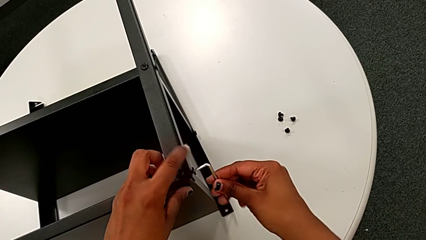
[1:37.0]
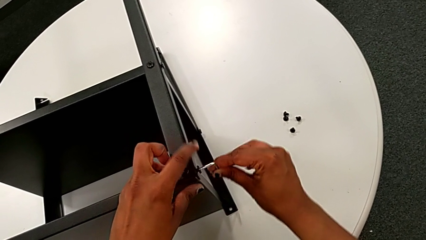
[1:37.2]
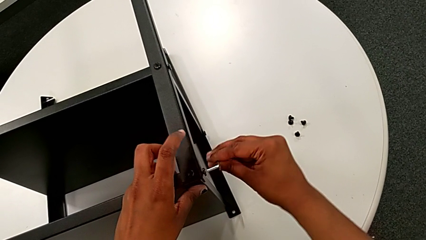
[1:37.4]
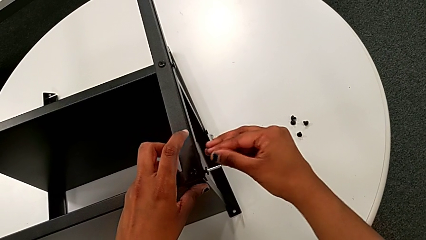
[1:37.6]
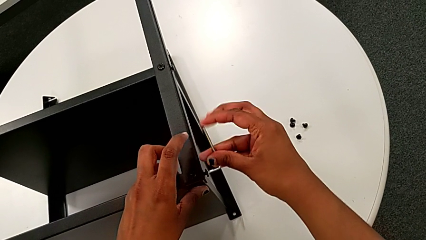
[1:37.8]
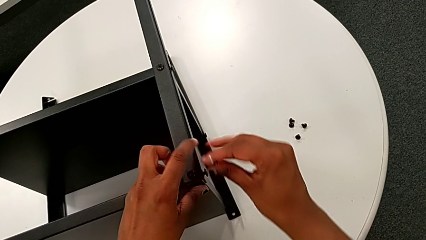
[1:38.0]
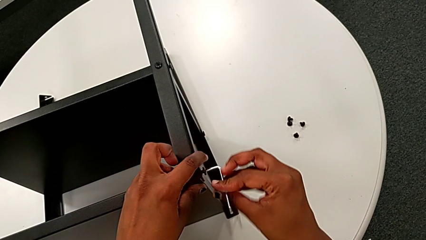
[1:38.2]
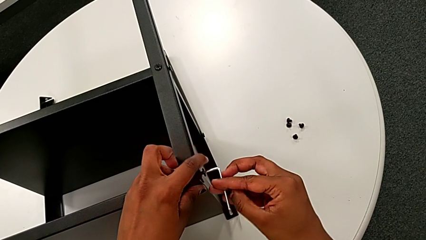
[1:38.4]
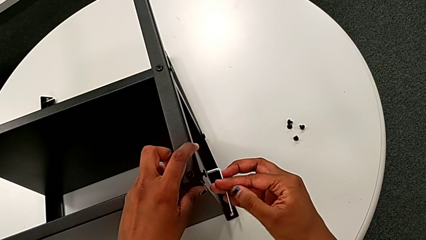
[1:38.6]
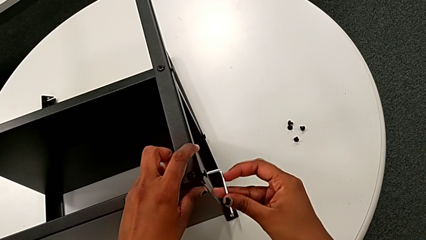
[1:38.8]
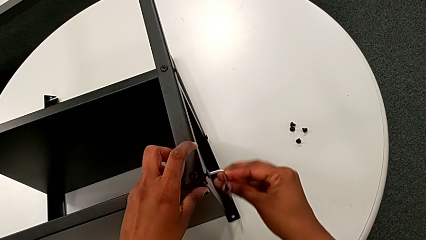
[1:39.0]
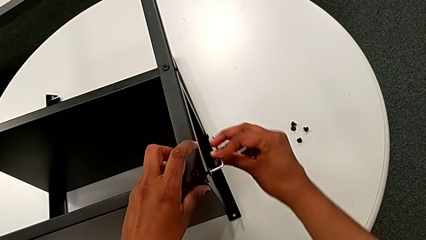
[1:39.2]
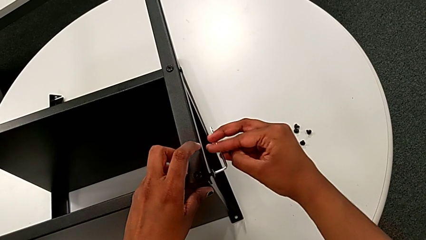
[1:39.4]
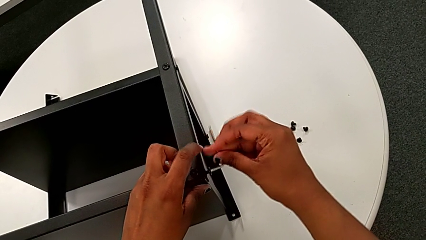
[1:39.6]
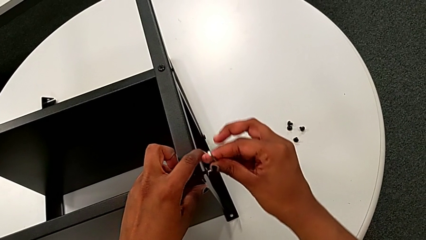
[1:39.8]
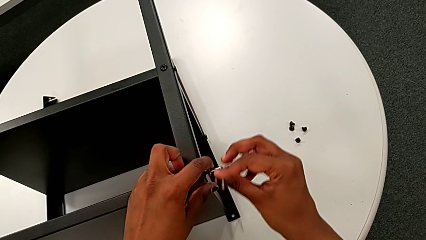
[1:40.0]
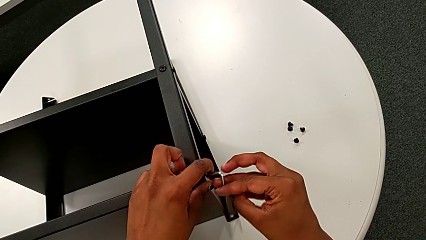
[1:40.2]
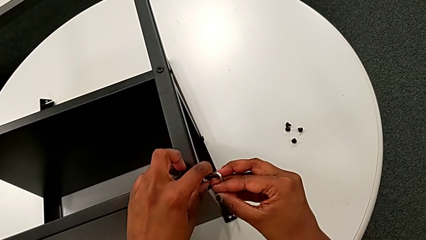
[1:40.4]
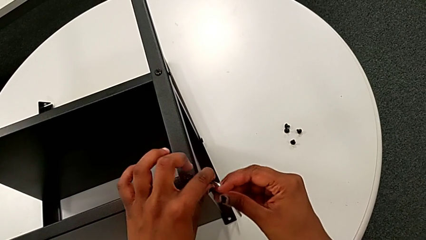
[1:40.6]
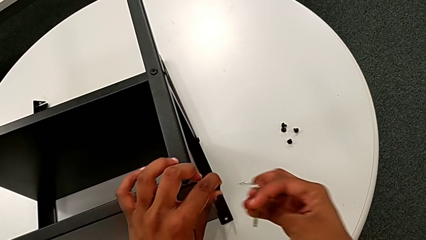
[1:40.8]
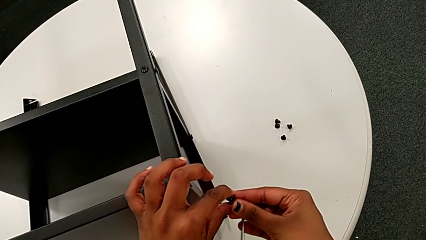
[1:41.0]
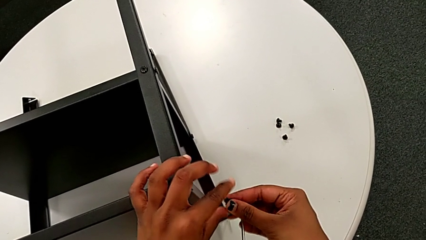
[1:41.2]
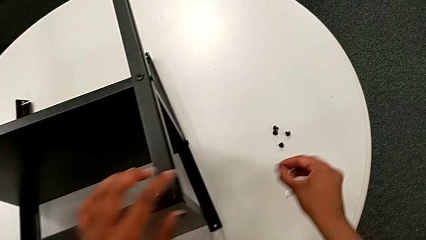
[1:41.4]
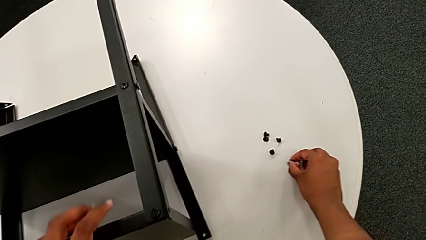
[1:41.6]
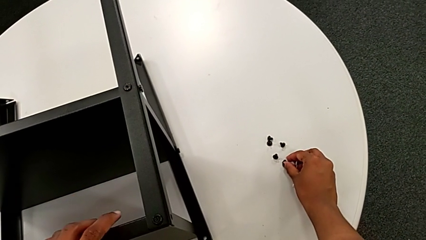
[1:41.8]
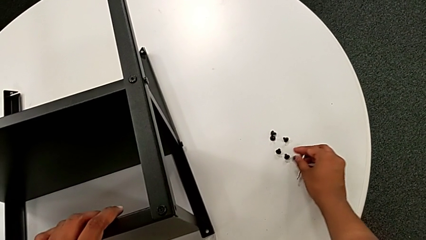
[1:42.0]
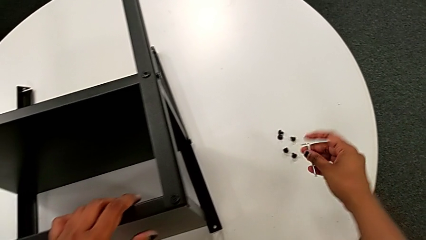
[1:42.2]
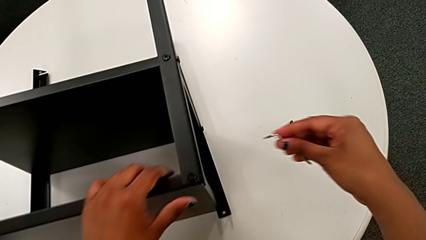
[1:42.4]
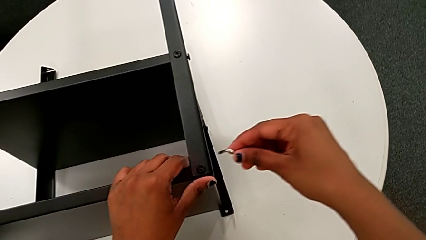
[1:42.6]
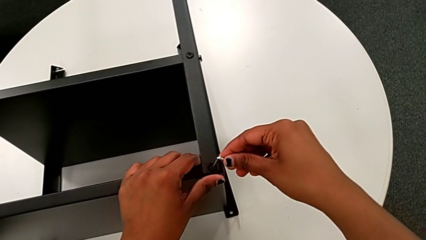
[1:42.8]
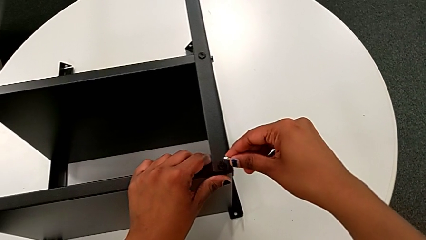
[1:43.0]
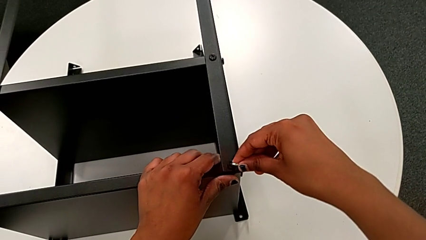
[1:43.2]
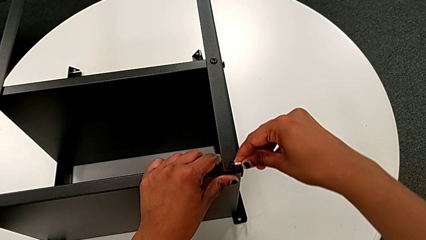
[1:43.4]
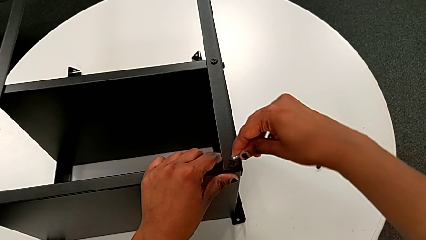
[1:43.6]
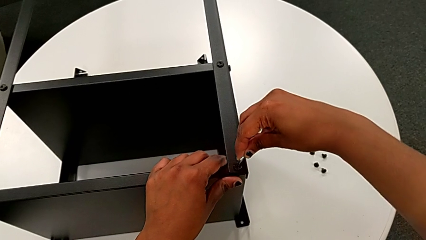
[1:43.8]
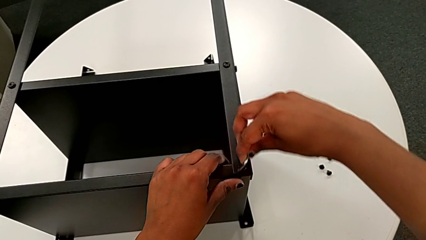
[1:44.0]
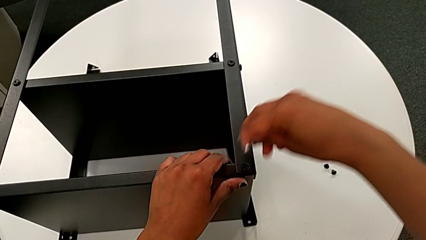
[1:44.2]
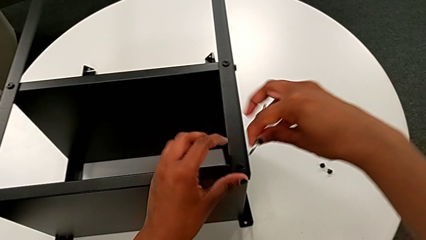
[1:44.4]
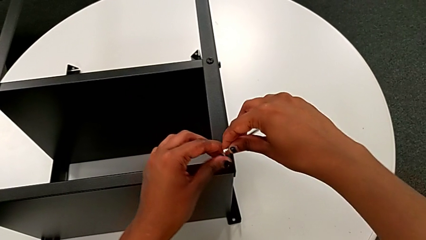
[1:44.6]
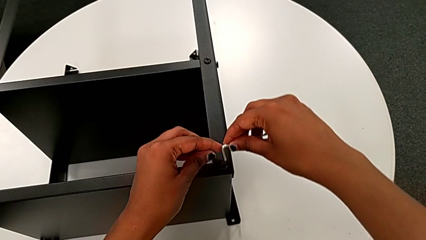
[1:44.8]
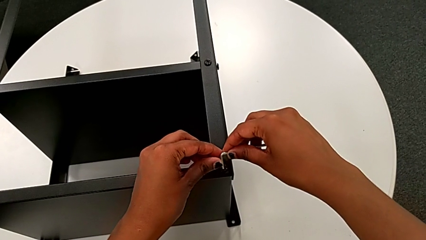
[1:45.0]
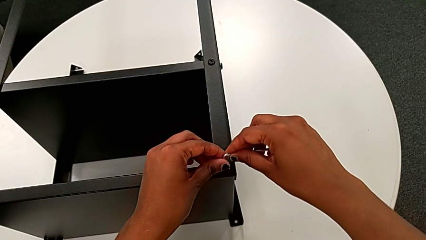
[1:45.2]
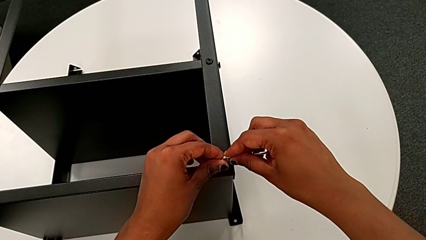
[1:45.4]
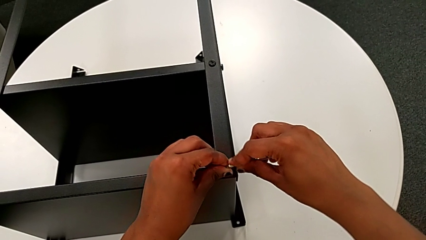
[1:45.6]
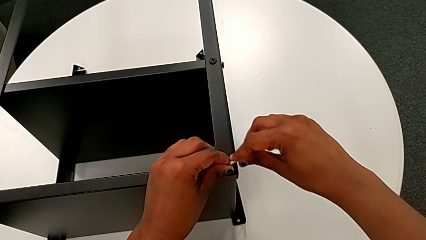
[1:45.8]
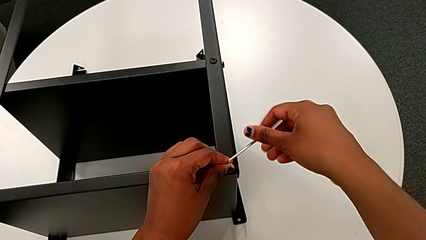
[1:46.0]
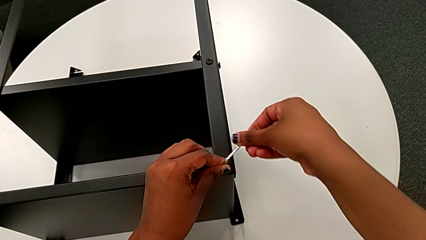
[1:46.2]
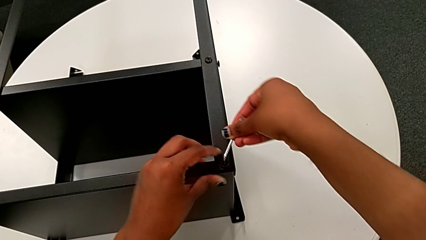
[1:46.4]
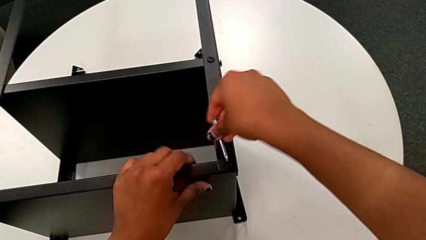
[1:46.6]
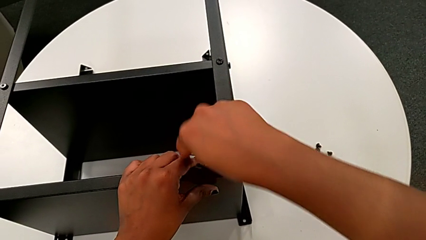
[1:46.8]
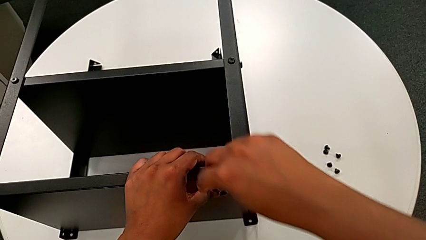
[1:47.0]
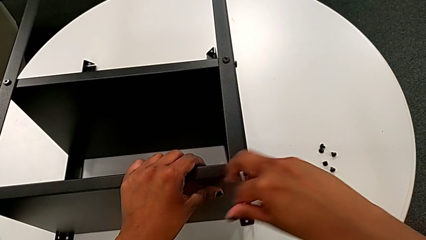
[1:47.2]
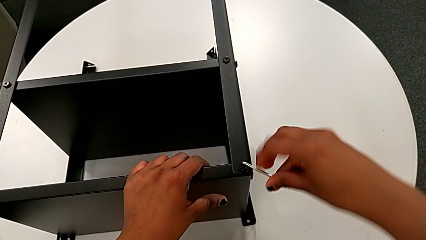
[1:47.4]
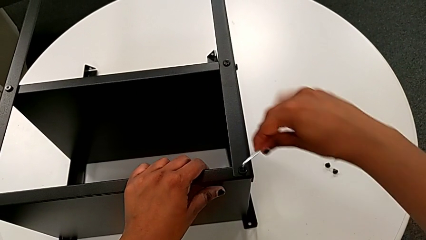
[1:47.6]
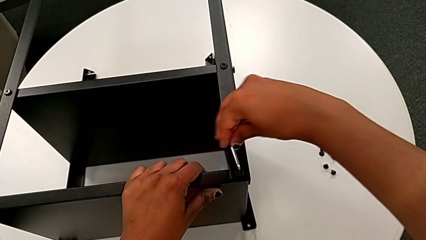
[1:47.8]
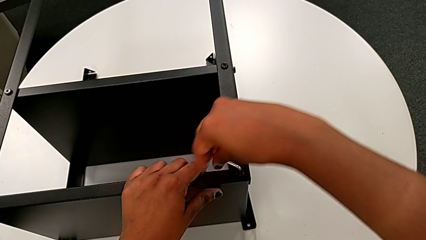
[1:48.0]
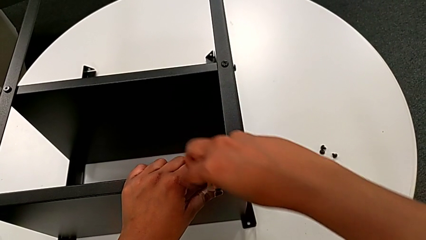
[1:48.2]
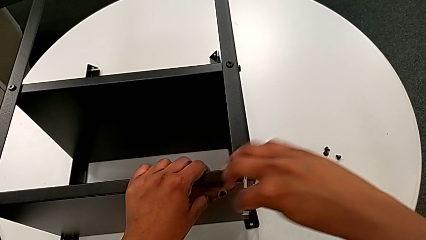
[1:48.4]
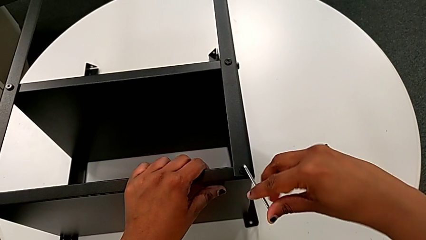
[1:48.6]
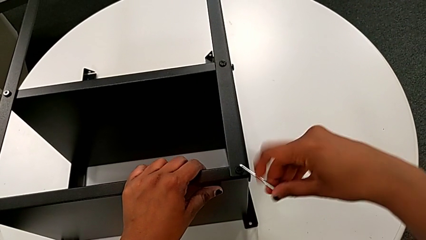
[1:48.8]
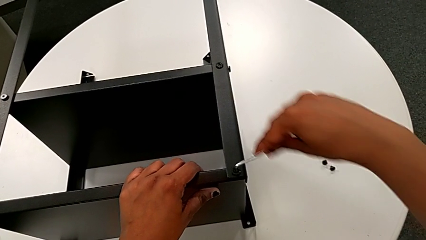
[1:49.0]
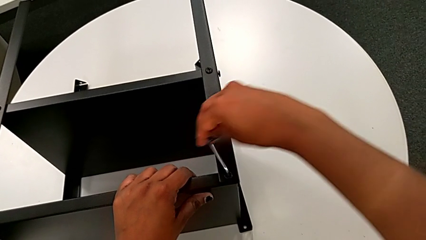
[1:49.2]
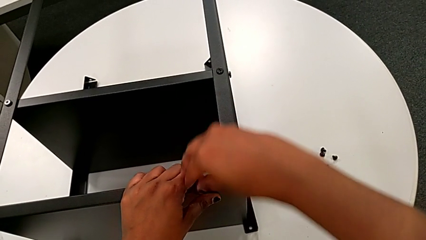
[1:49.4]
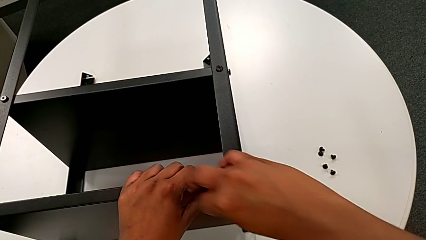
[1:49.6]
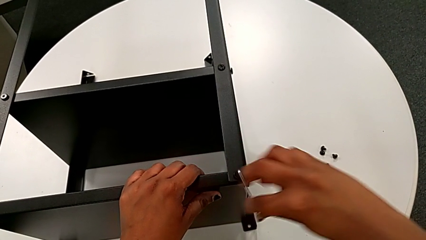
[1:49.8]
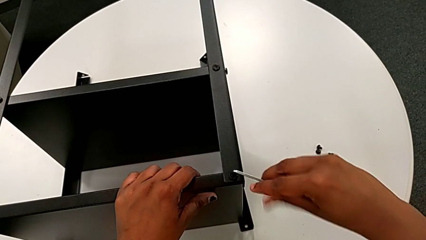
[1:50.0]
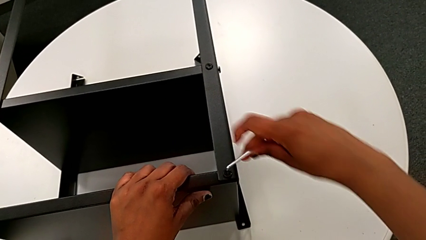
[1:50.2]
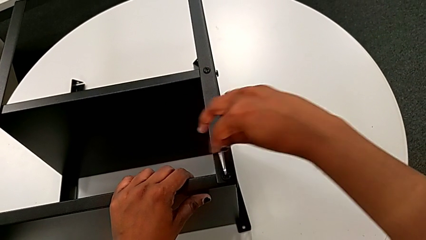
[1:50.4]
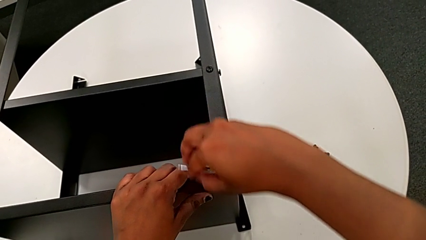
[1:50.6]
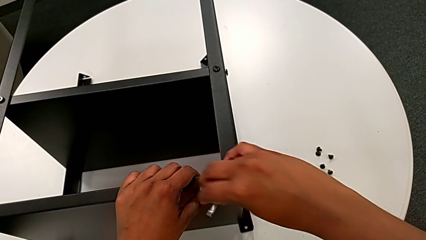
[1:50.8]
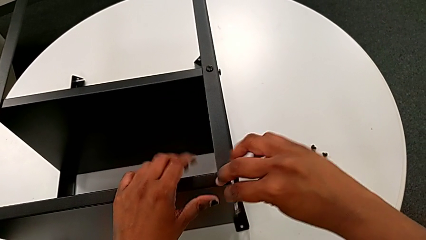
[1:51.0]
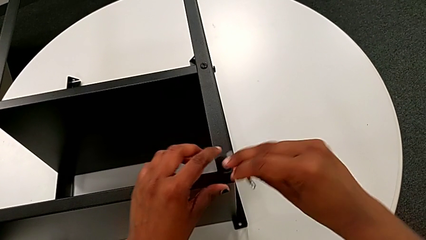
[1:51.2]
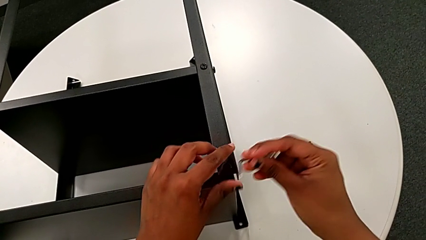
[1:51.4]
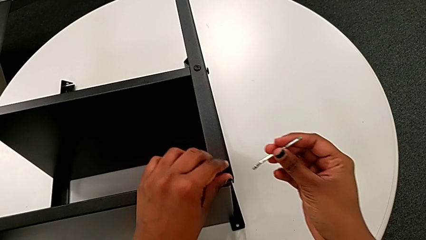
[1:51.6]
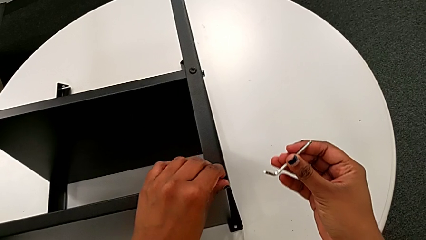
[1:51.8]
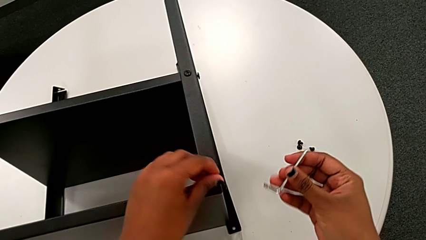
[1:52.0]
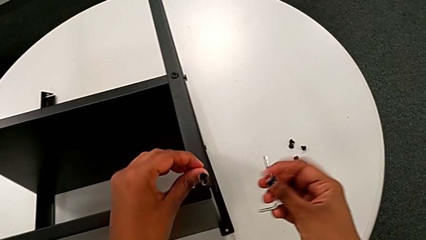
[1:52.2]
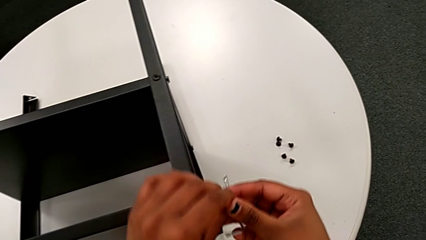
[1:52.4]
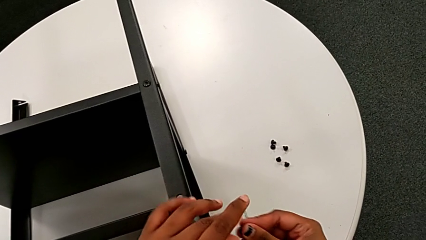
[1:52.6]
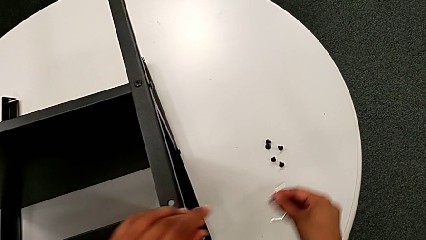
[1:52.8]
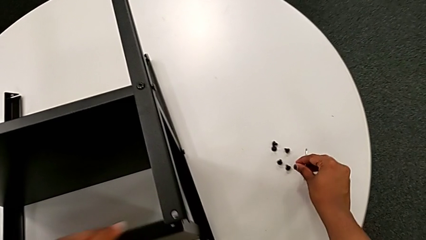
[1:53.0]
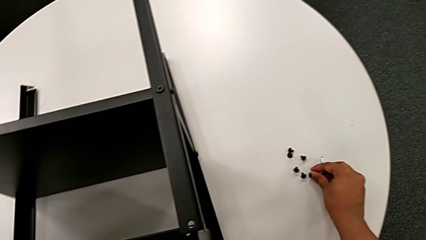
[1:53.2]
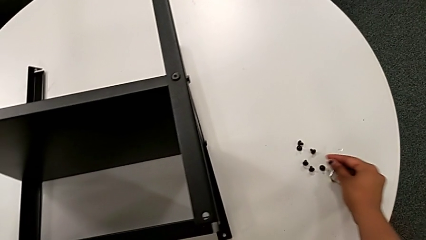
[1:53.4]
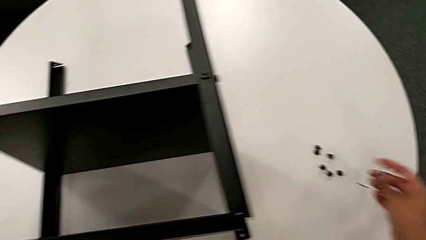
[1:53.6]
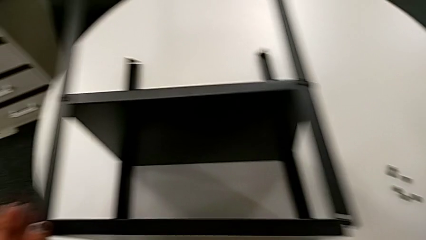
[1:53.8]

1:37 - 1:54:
The camera wearer is disassembling the topmost table. They unscrew the fifth hex socket head, withdraw the Allen wrench with the right hand, disassemble the fifth hex socket head with the left hand, place it, insert the sixth Allen wrench, unscrew the sixth hex socket head, withdraw the Allen wrench with the right hand, disassemble the sixth hex socket head with the left hand, insert the sixth Allen wrench and place the sixth hex socket head.
